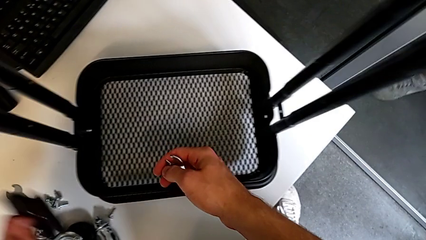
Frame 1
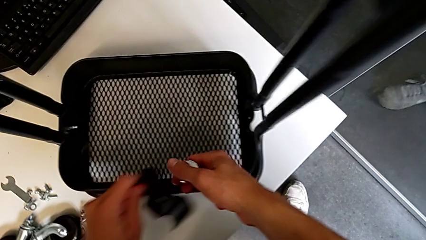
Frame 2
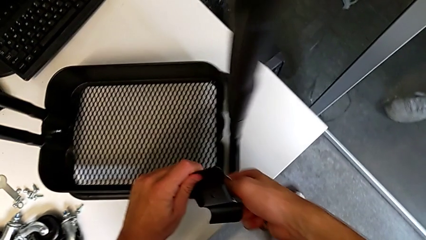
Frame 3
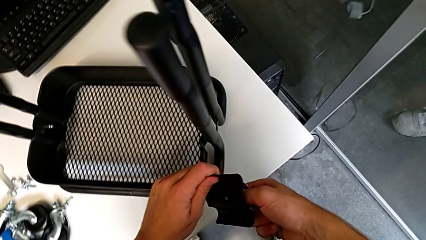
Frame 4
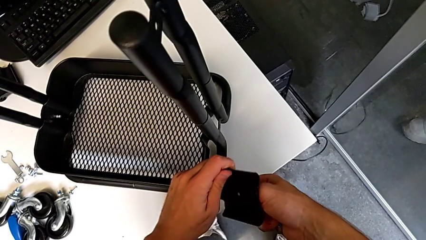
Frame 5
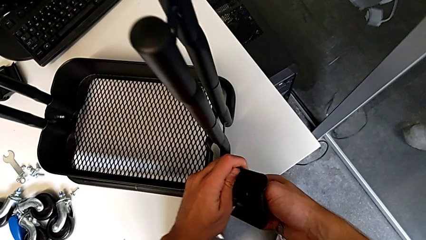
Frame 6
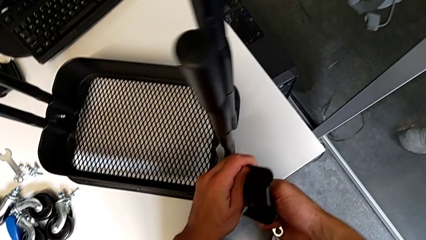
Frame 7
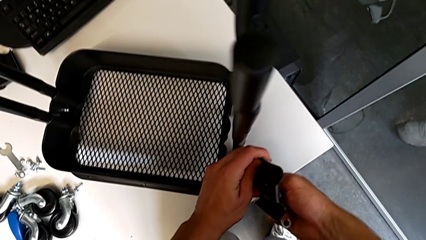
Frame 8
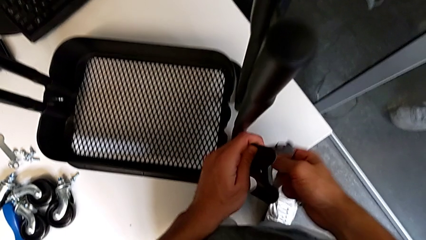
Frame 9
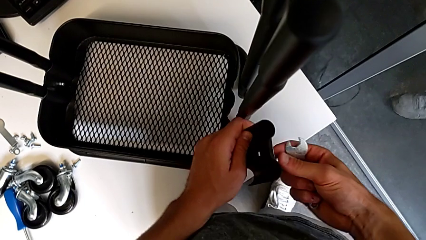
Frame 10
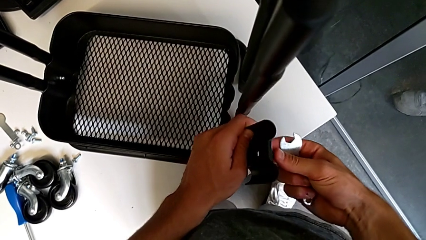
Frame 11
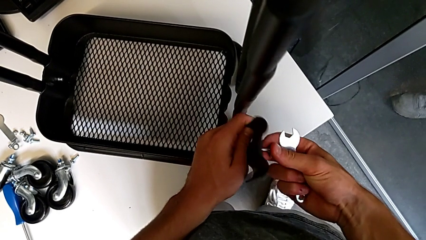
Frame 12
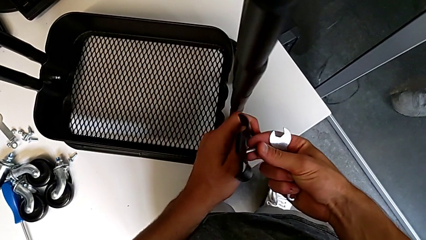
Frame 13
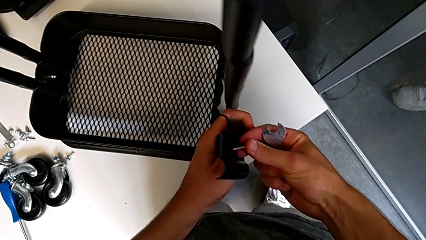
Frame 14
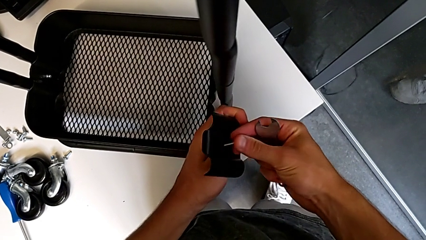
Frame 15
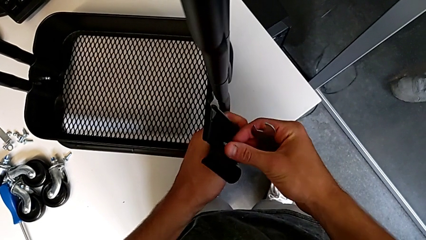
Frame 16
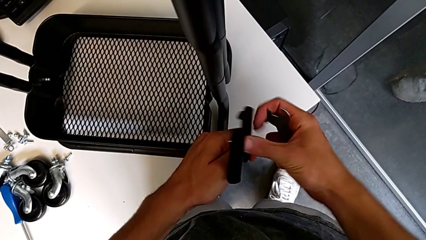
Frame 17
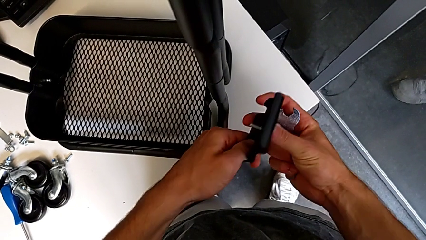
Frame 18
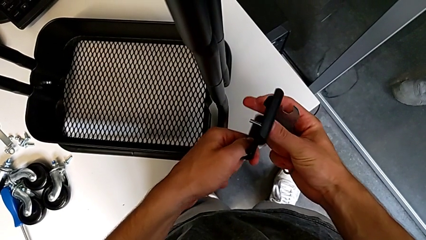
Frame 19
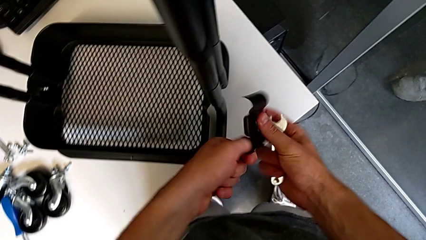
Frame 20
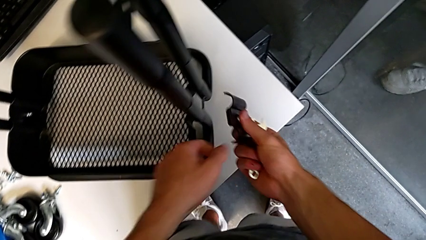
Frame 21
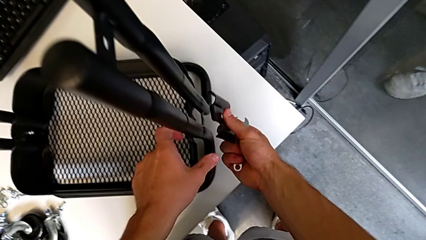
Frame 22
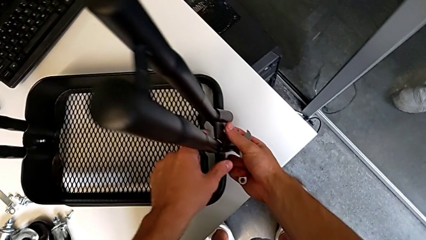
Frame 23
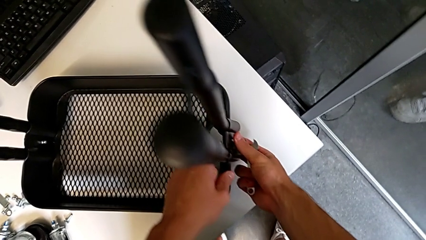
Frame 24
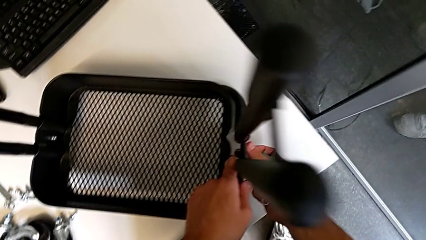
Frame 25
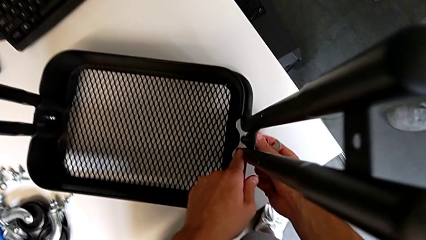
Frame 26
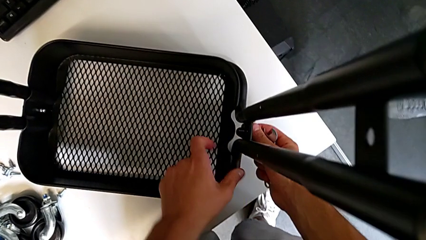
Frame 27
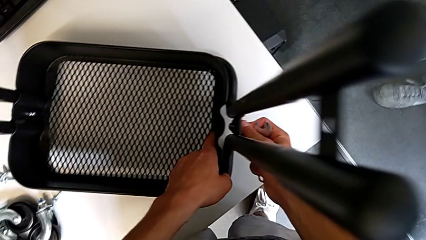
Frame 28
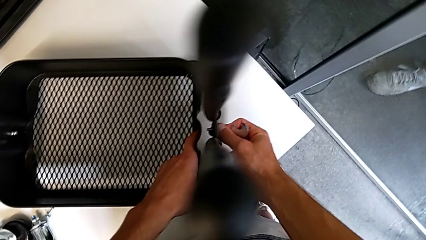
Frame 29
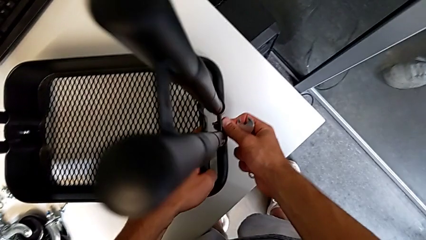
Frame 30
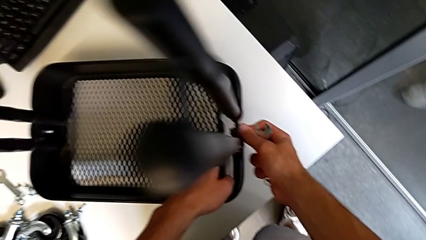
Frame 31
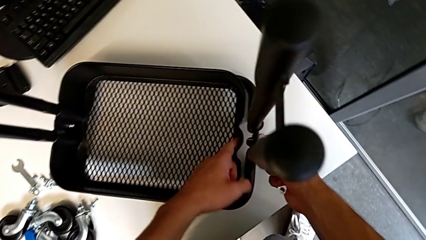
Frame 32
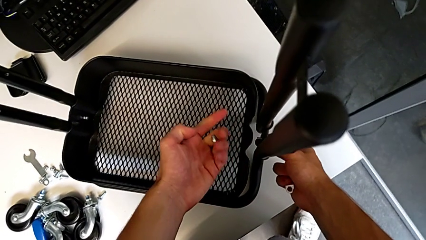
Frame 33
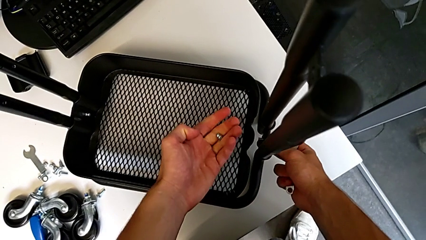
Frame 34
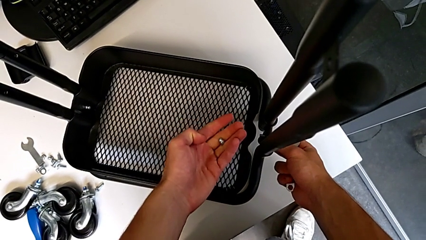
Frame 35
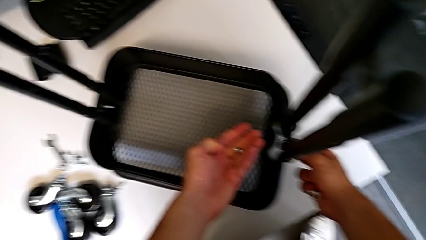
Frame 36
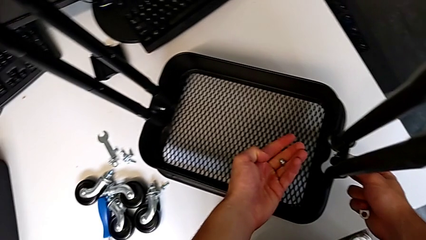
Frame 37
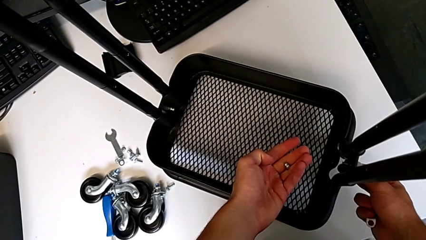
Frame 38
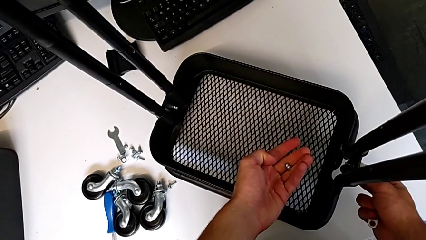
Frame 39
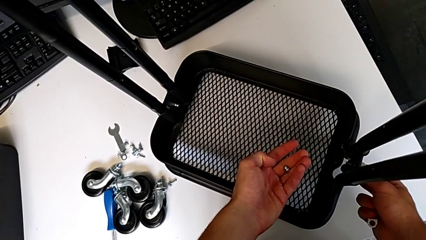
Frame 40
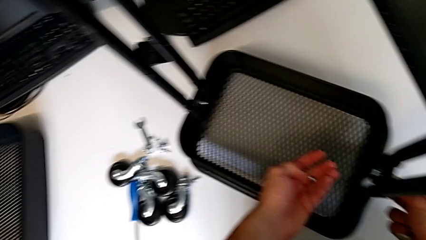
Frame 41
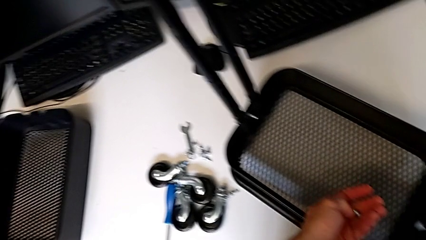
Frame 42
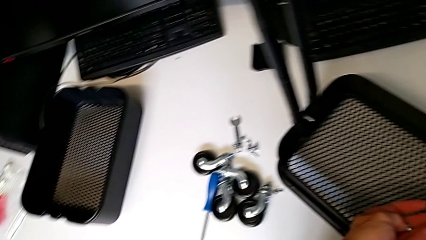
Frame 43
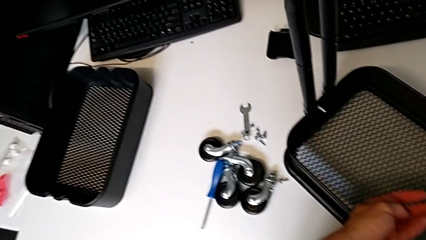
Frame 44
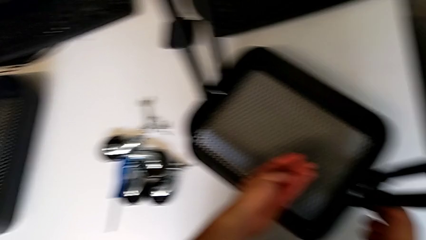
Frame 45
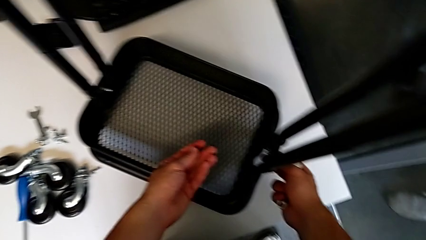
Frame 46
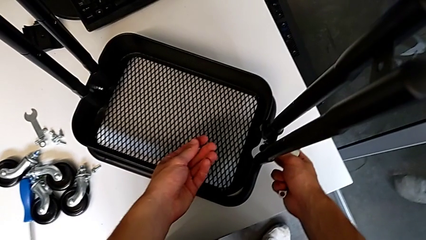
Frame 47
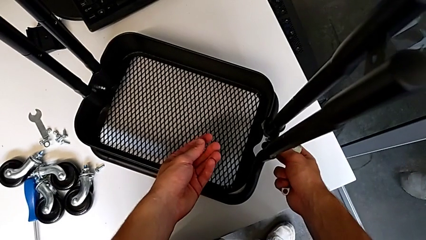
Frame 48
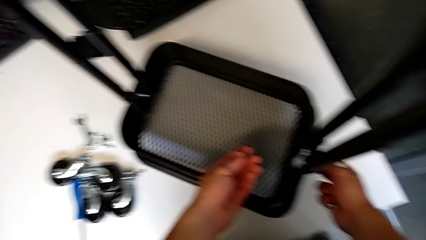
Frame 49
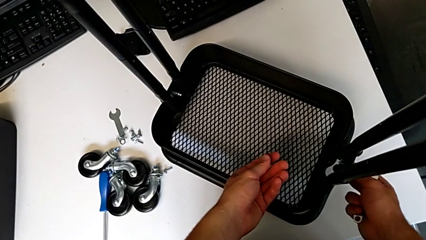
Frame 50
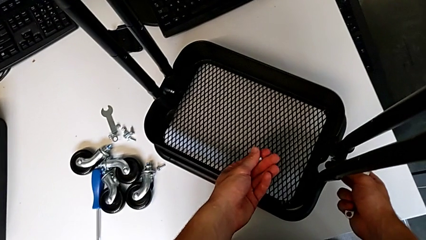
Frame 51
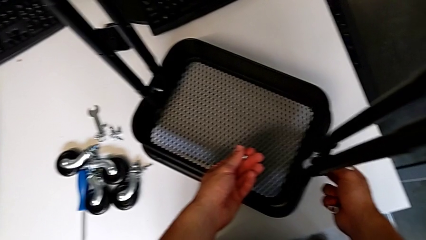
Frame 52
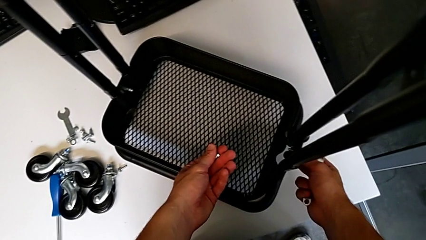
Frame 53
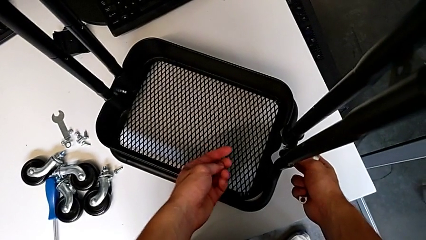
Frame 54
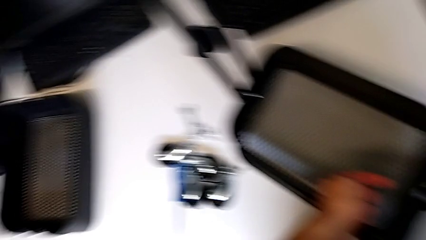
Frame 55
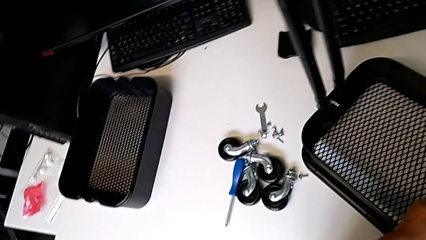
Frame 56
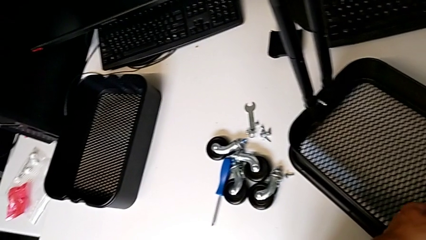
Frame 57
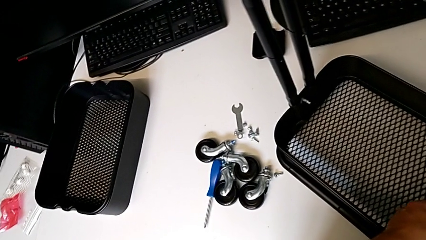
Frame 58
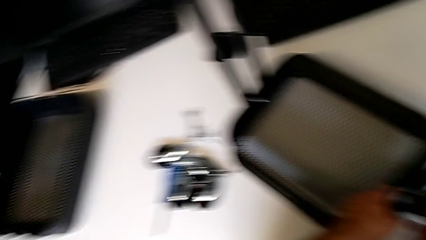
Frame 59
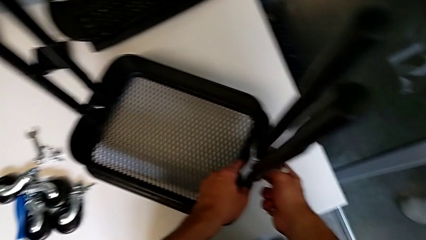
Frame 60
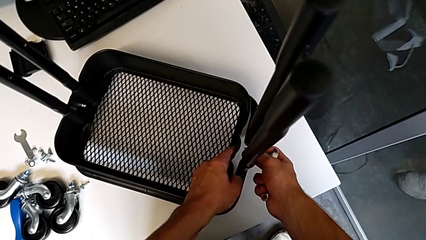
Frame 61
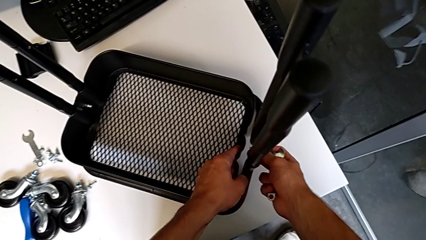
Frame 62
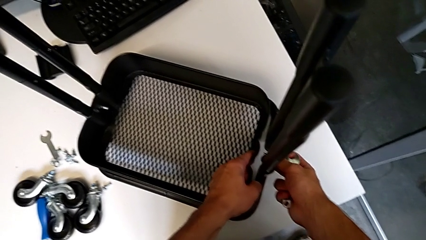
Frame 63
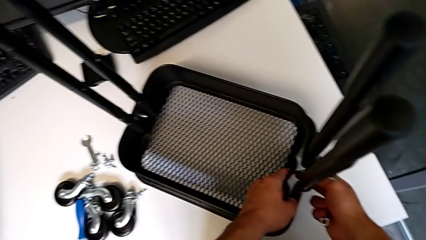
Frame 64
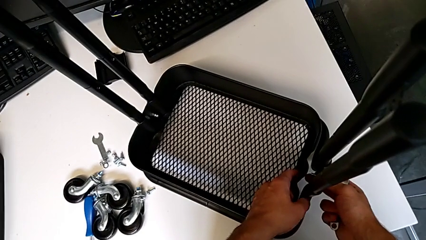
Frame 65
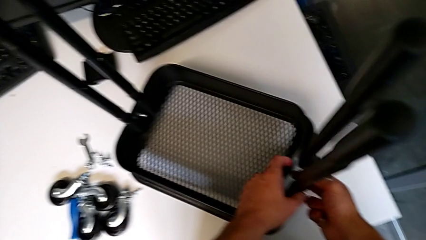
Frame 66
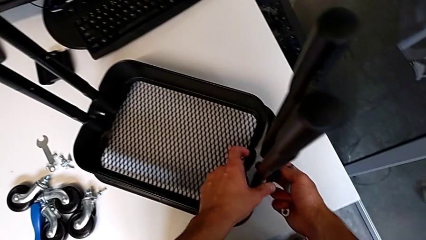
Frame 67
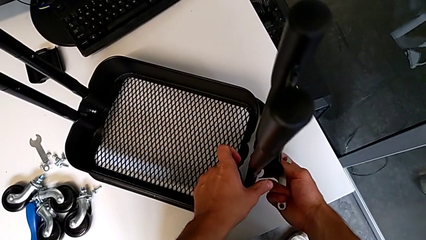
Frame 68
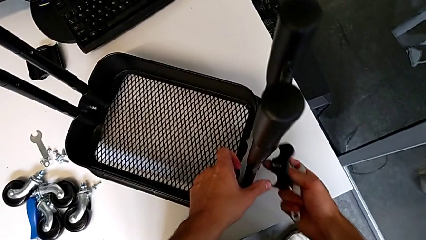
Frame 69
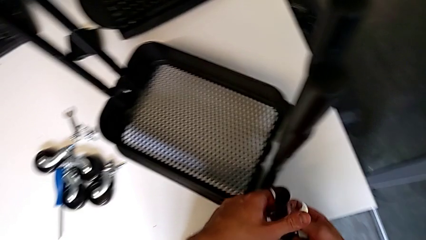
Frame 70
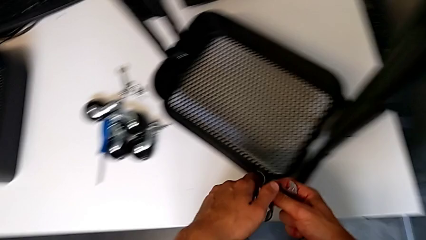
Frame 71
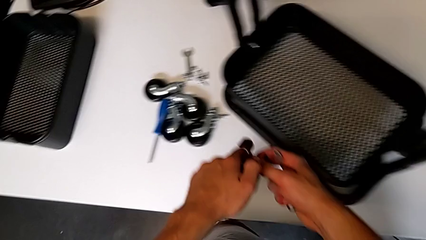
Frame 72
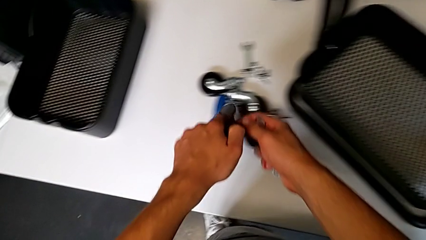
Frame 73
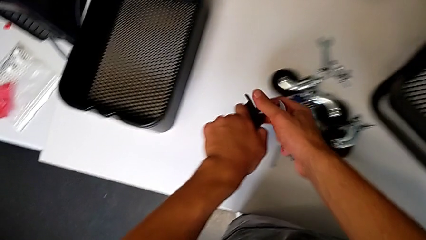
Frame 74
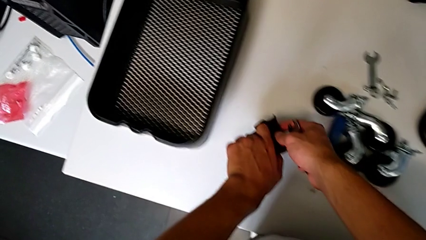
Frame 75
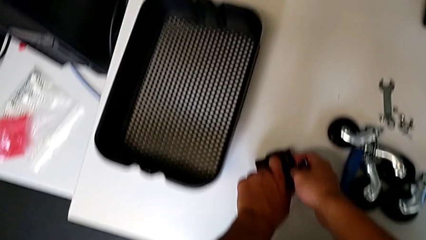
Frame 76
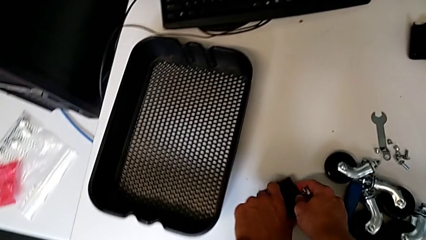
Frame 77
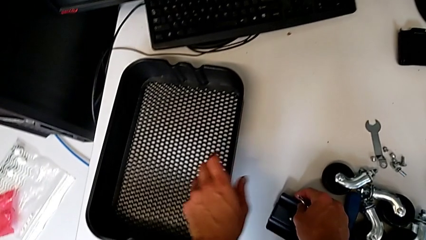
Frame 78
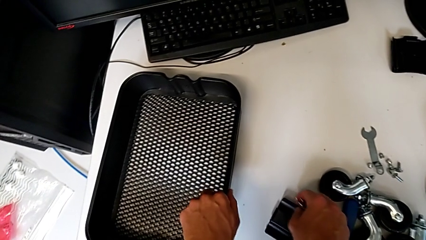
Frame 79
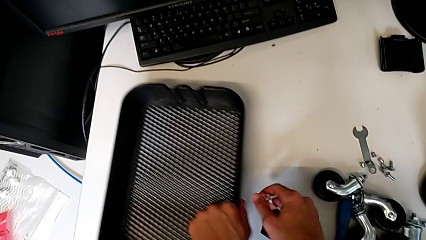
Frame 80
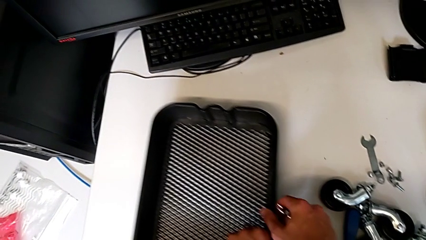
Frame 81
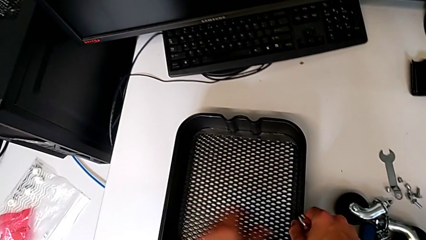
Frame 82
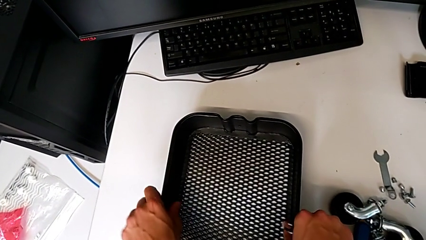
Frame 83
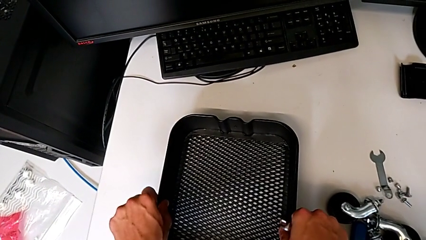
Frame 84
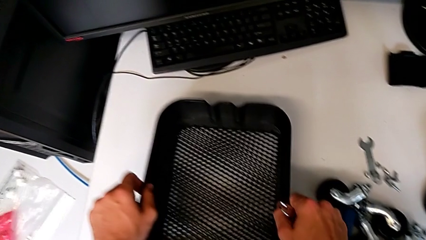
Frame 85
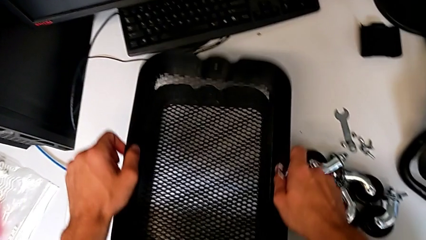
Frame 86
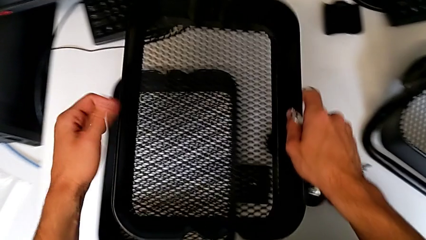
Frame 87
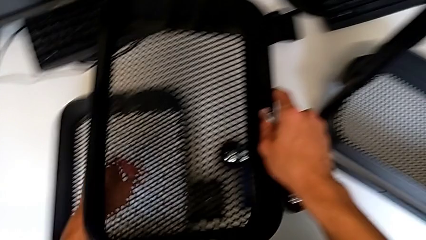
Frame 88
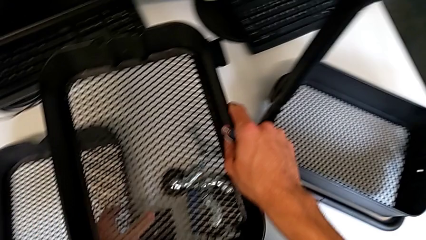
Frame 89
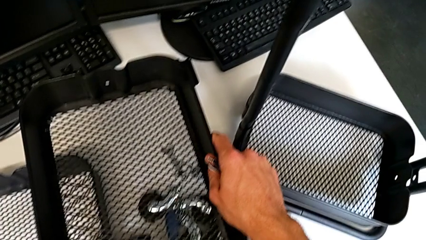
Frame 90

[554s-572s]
The camera wearer is assembling the first tray. They approach the utility cart, insert the screw, approach the utility cart, assemble the bracket, hold the utility cart with the right hand and hold the hex nut with the left hand, hold the utility cart, disassemble the bracket, place it, grab the grid tray, slide it and wrongly grab it.
